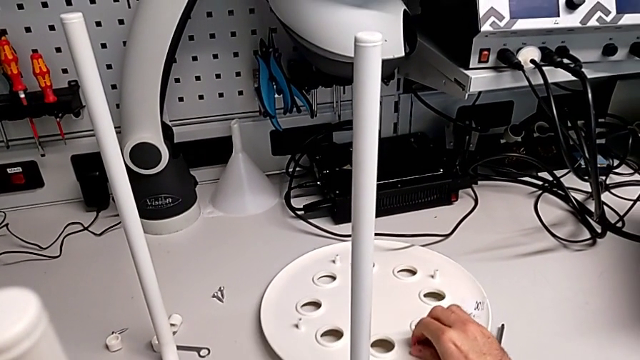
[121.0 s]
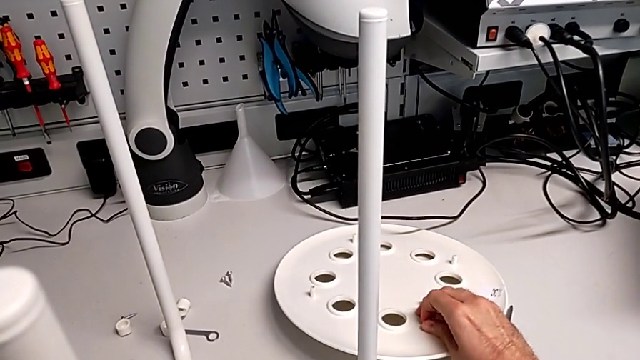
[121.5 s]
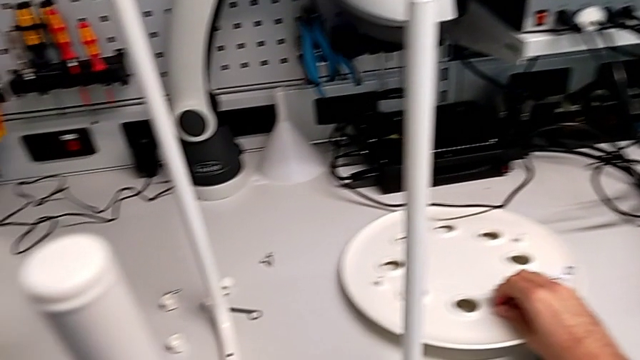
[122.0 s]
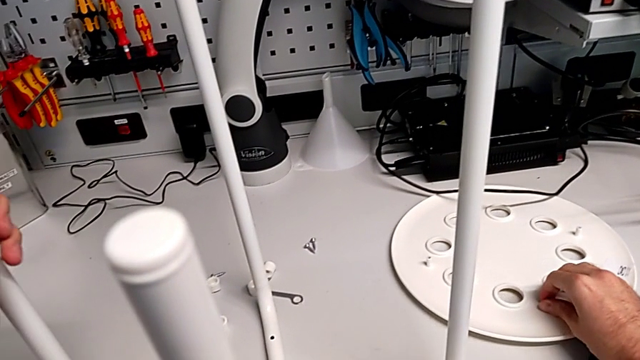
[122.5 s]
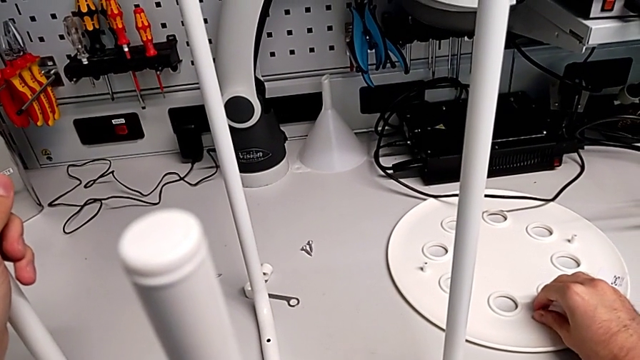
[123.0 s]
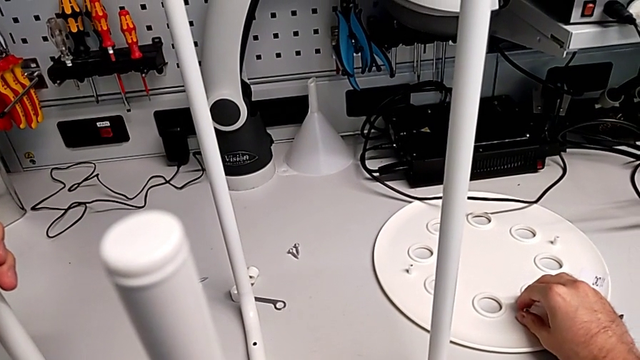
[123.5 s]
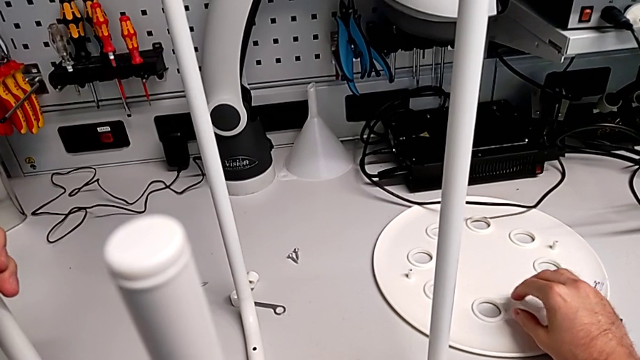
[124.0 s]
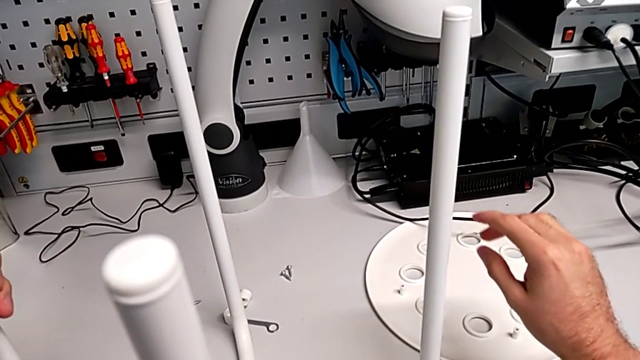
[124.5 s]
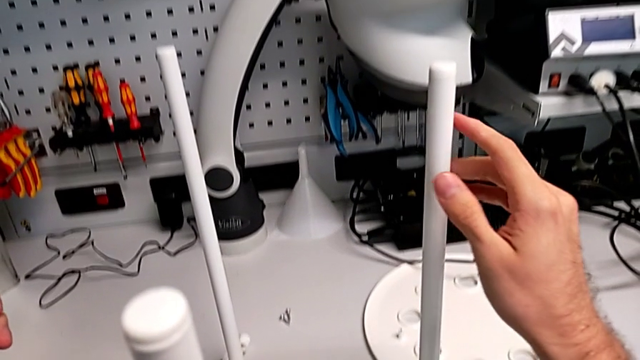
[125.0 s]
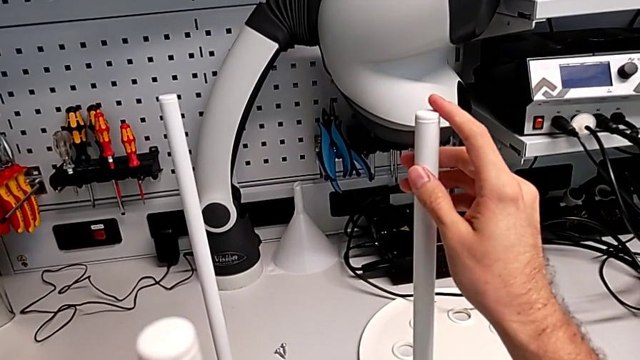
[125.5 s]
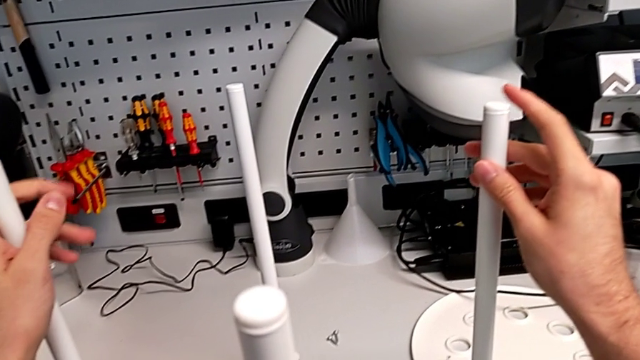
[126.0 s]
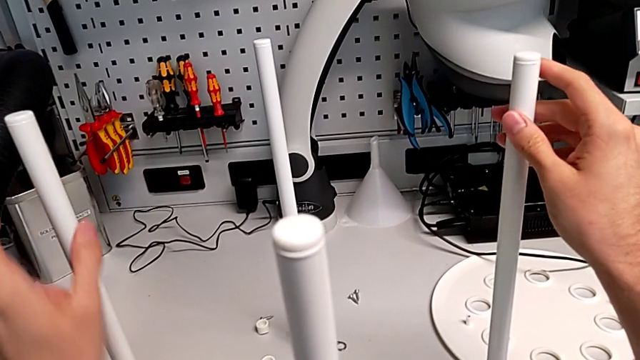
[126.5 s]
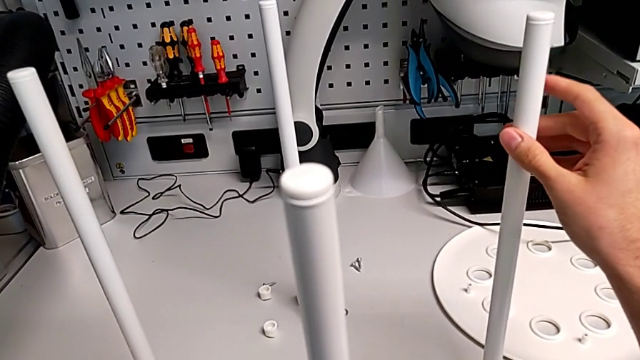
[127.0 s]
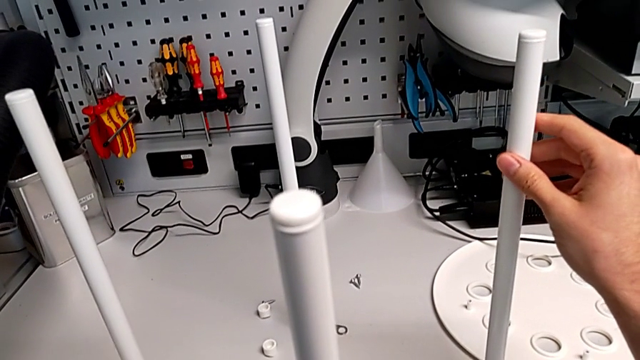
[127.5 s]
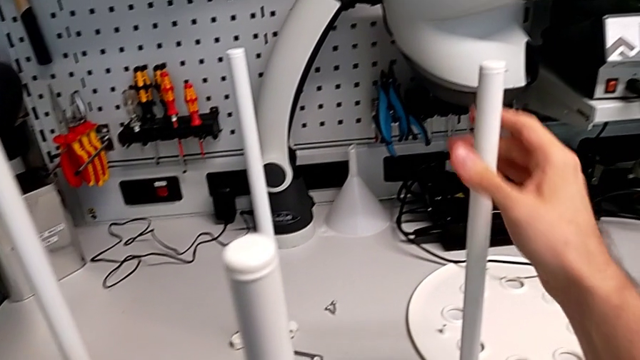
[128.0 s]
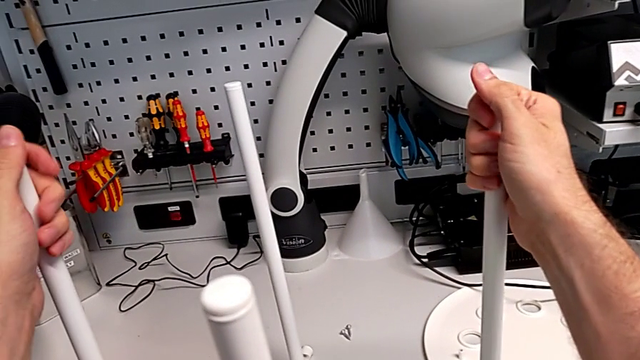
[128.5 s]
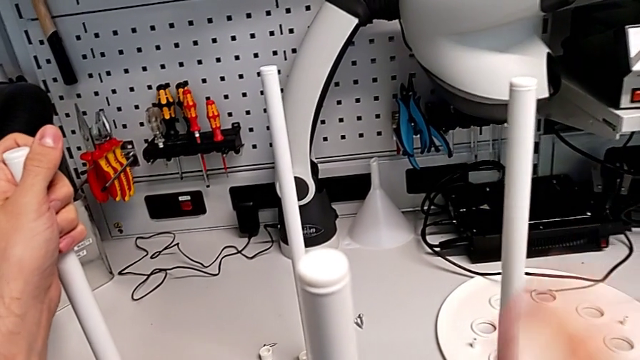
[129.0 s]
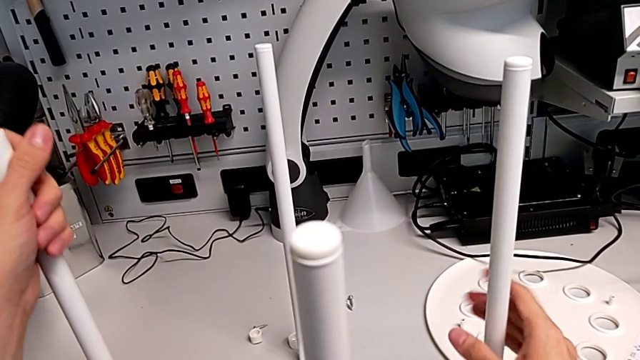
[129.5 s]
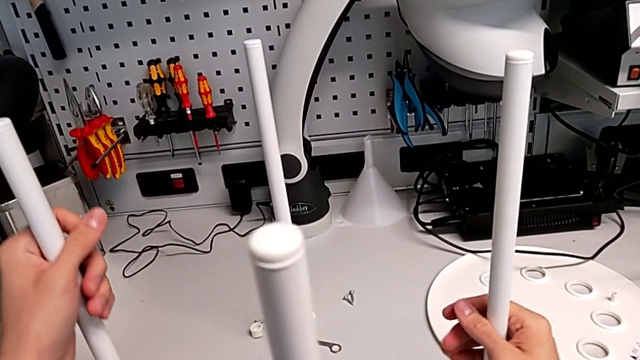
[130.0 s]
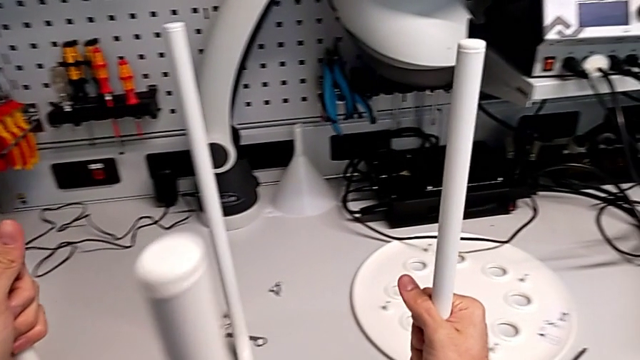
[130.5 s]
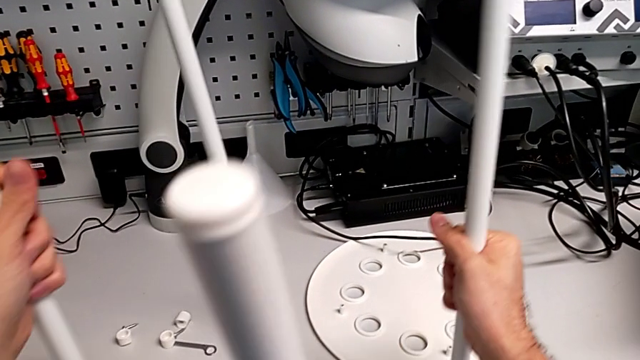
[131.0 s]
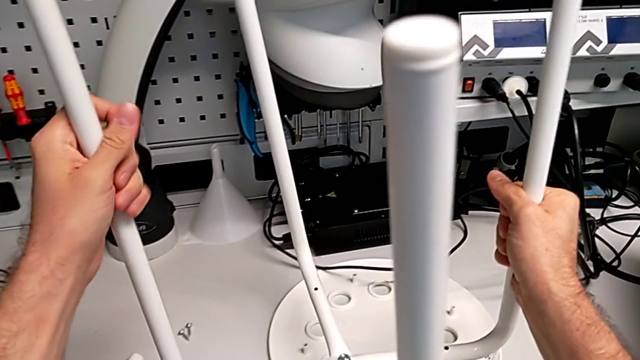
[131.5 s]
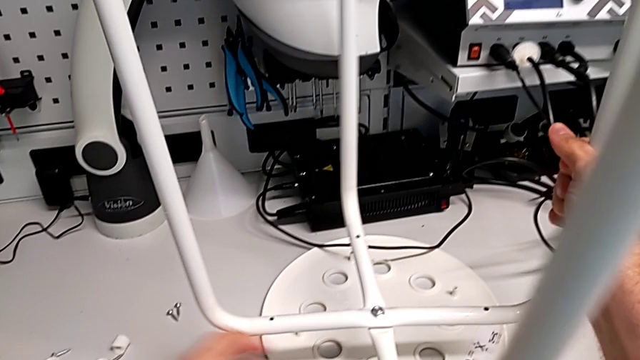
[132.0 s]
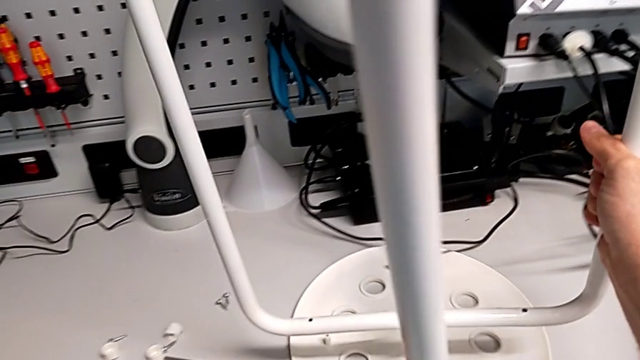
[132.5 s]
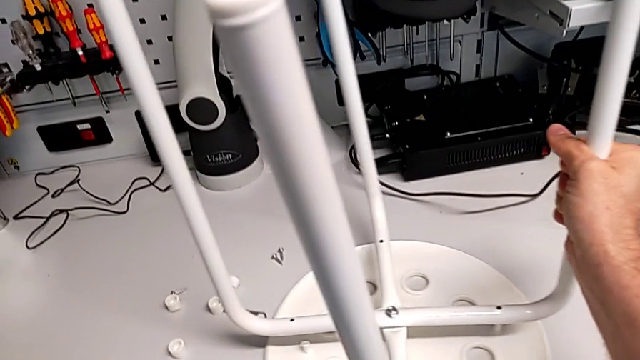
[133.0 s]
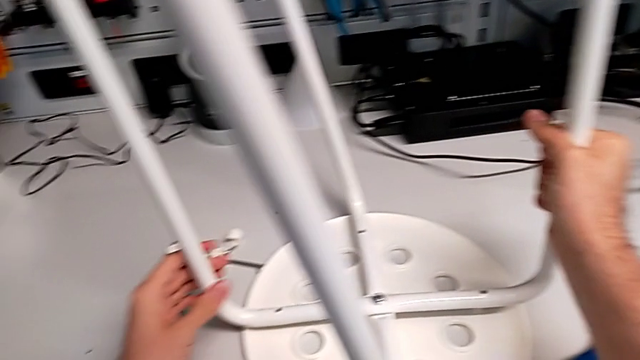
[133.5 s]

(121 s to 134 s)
The camera wearer is assembling the seat. They place the seat, hold the leg, grab the leg, lift it and slide the seat.

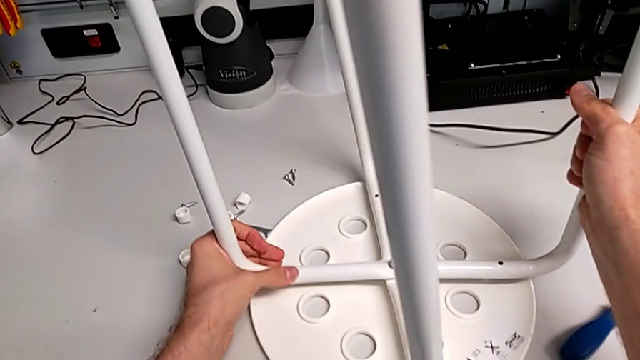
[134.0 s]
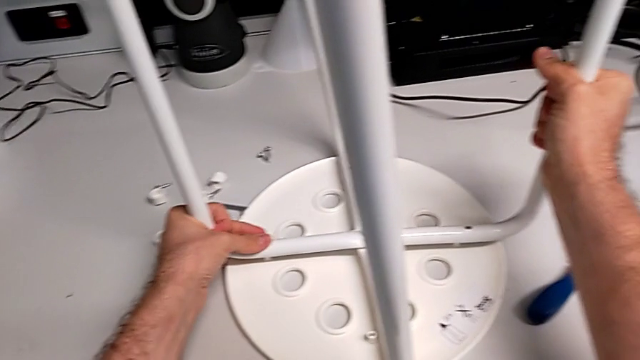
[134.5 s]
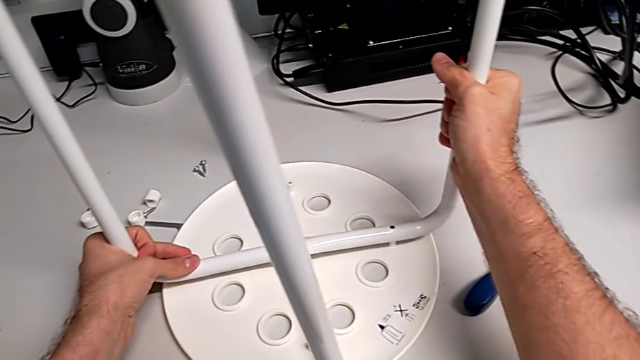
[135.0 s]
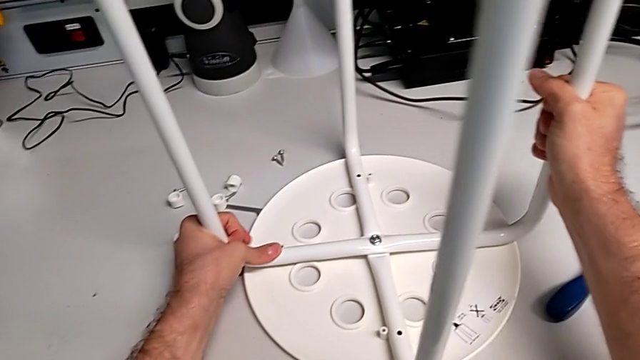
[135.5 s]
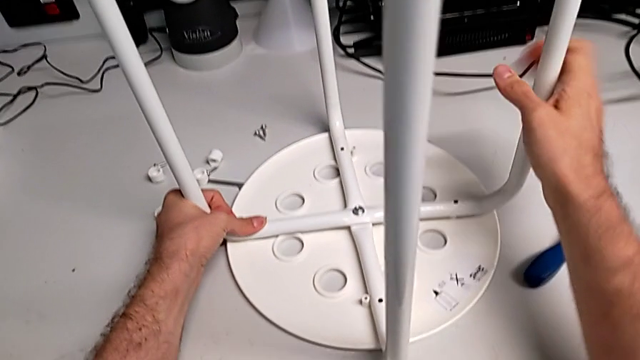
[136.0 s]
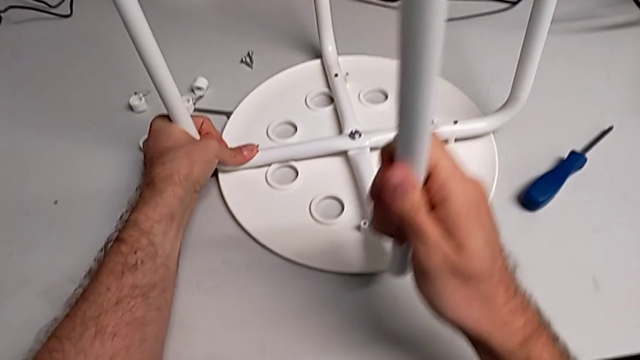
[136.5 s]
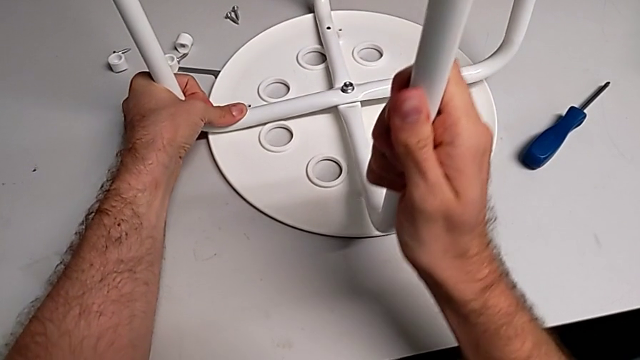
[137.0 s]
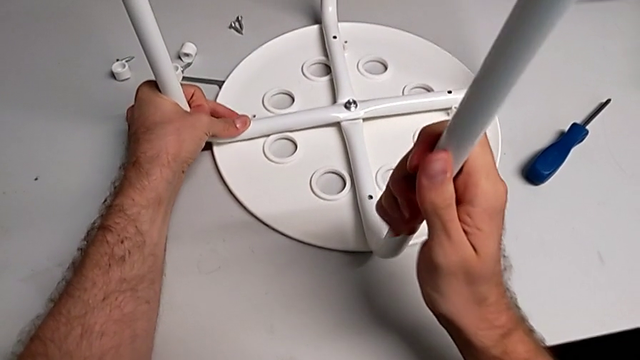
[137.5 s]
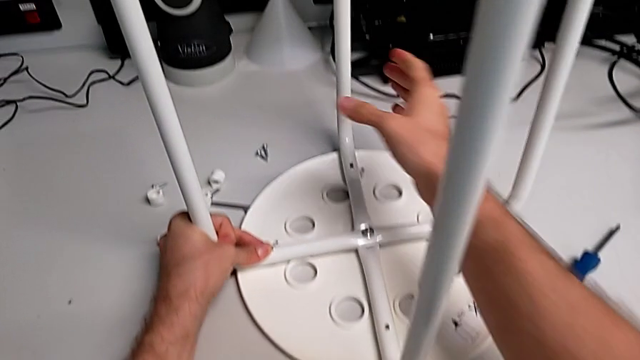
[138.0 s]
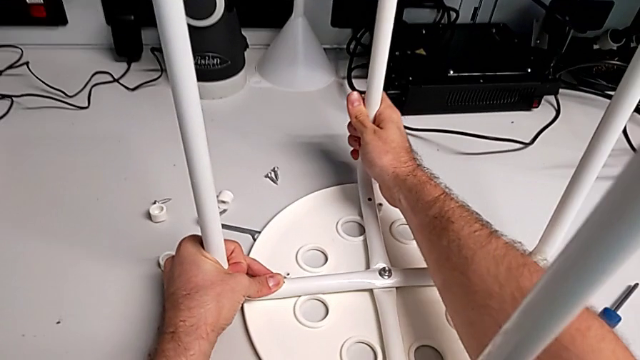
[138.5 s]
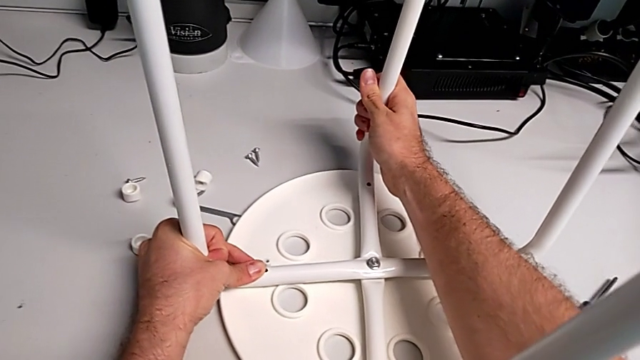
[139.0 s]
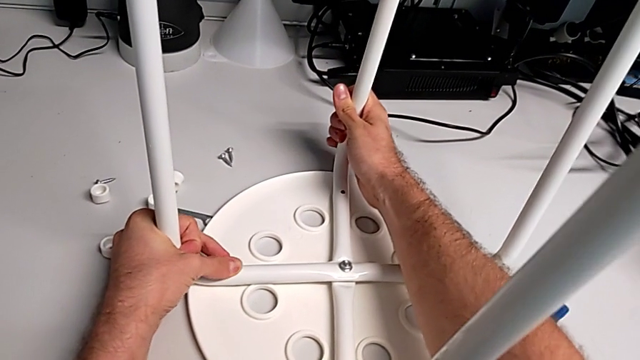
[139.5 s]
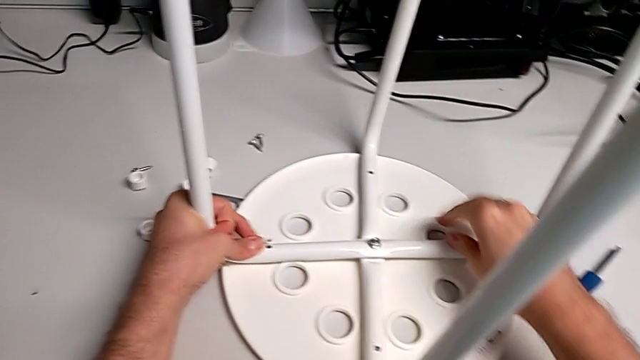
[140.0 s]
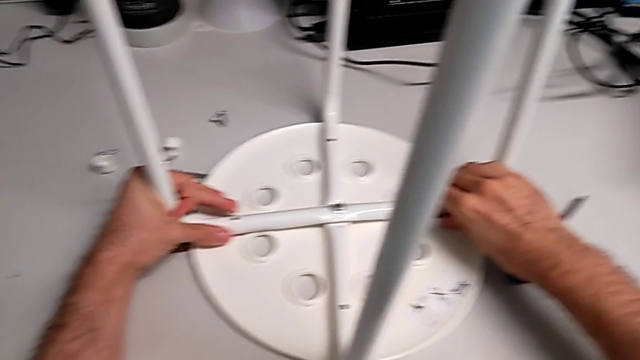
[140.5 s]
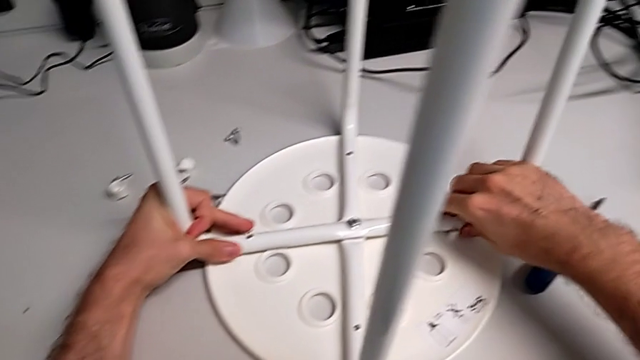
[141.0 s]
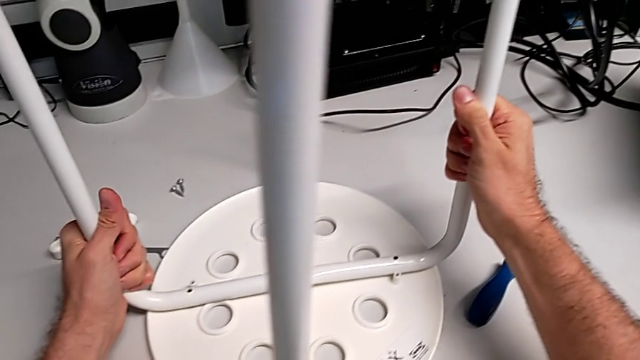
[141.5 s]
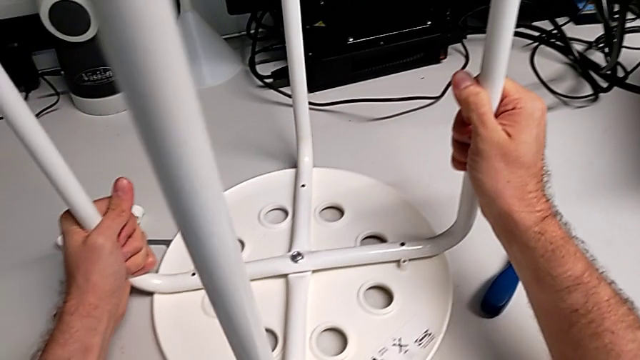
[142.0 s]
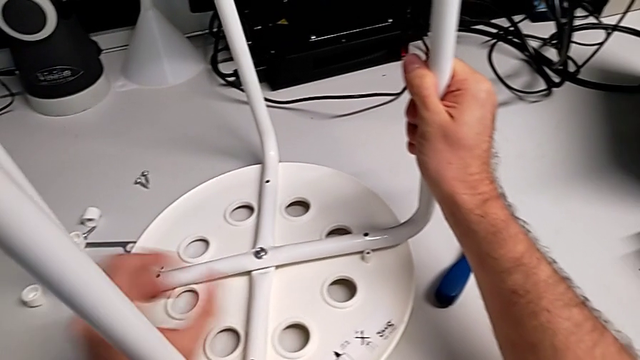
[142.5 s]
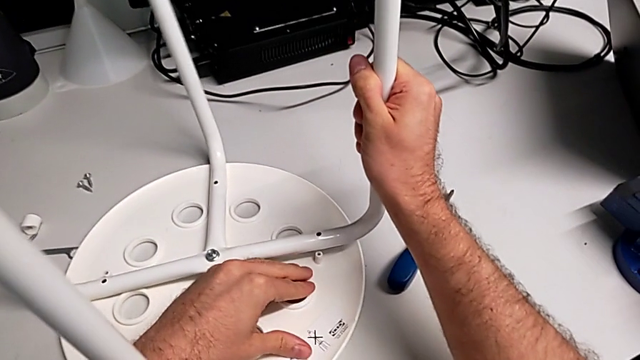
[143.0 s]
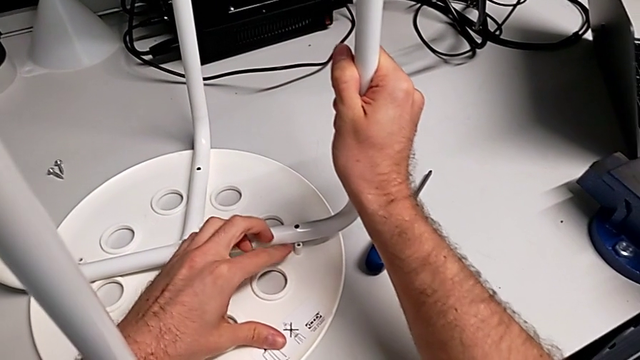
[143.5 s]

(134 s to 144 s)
The camera wearer is assembling the seat. They begin to align the leg.
